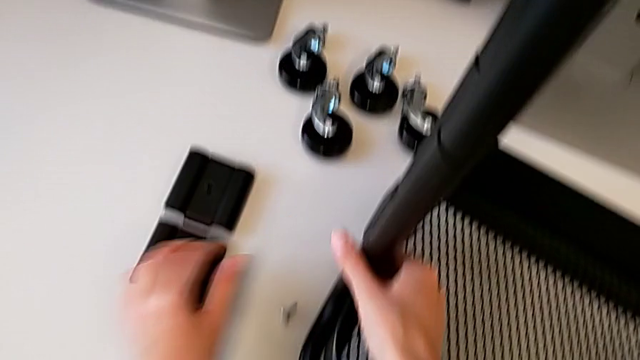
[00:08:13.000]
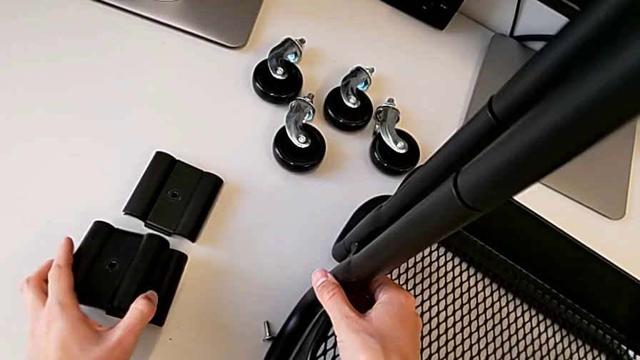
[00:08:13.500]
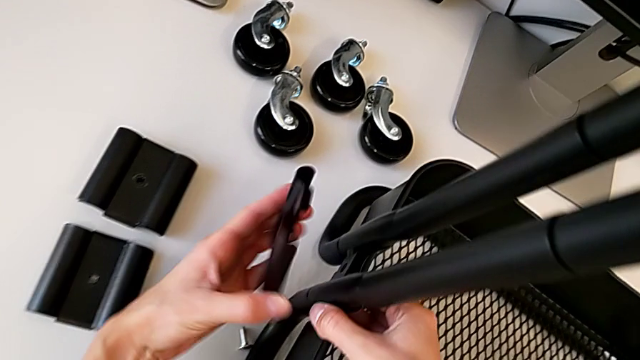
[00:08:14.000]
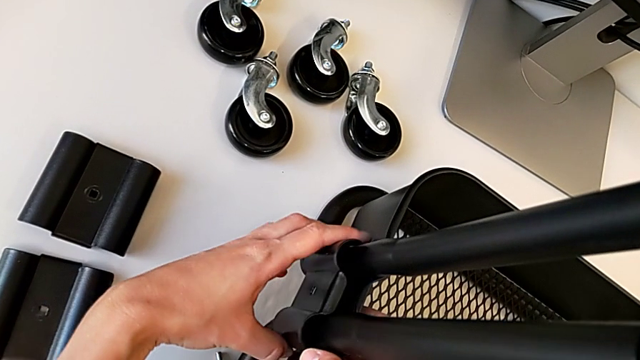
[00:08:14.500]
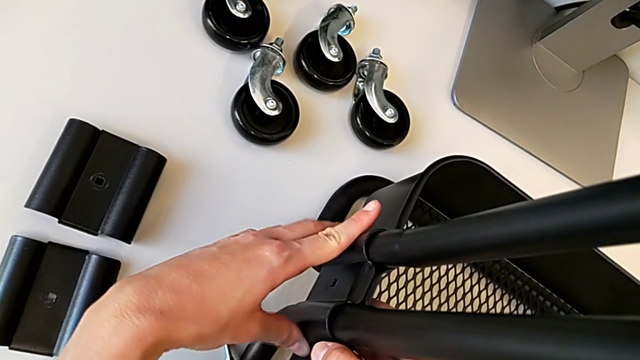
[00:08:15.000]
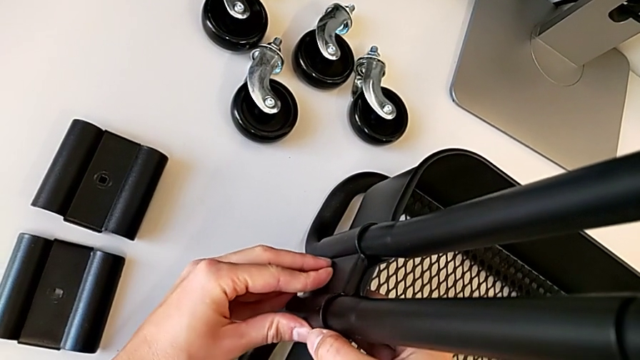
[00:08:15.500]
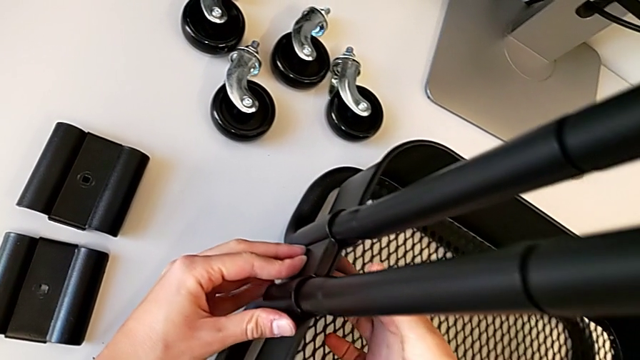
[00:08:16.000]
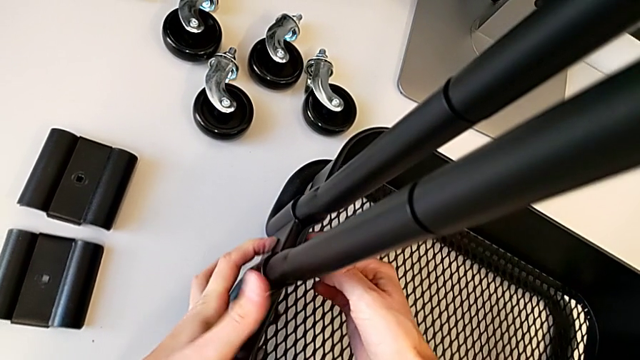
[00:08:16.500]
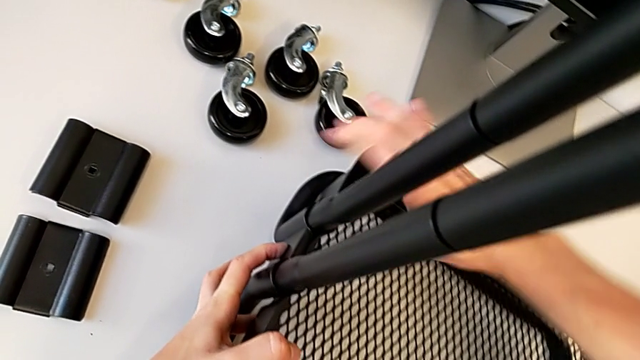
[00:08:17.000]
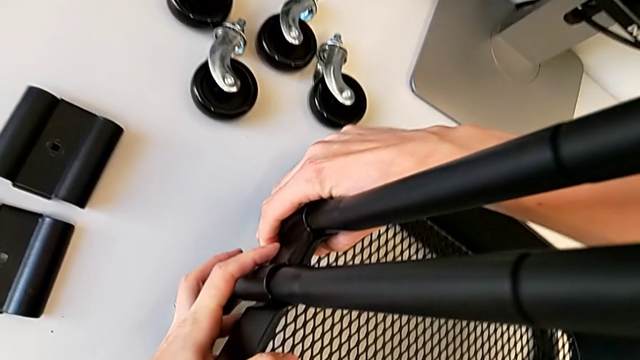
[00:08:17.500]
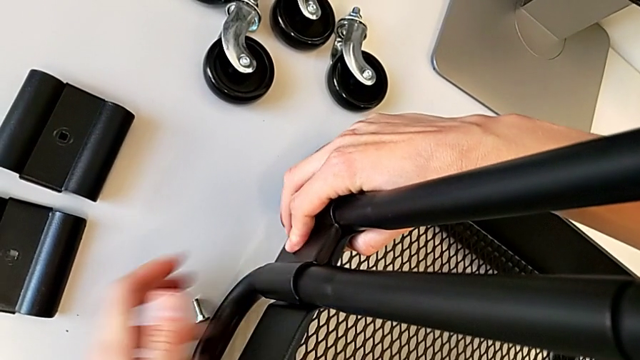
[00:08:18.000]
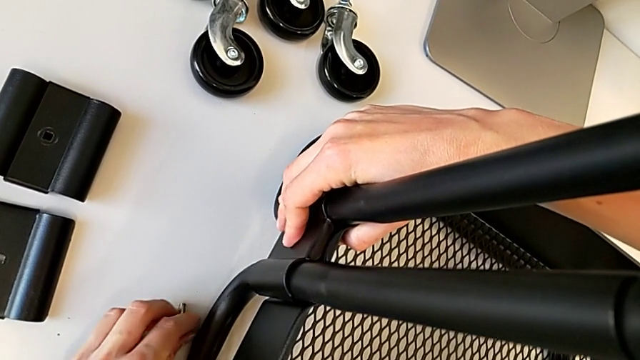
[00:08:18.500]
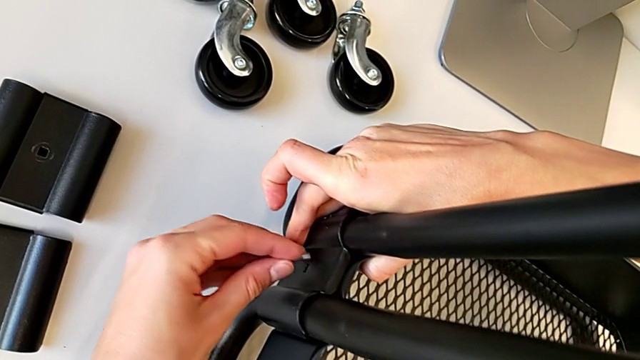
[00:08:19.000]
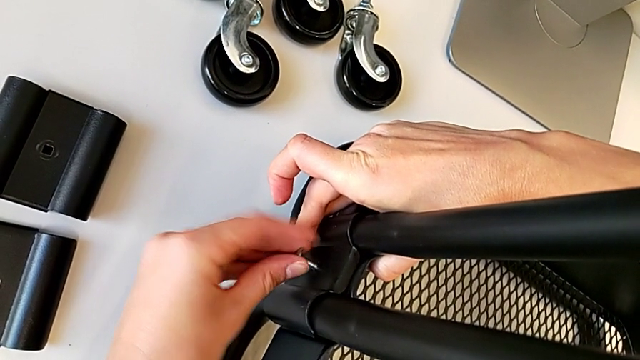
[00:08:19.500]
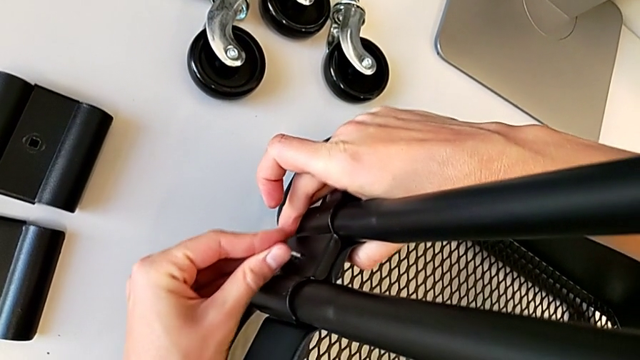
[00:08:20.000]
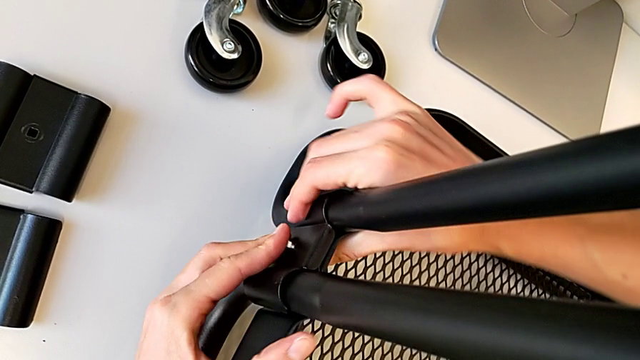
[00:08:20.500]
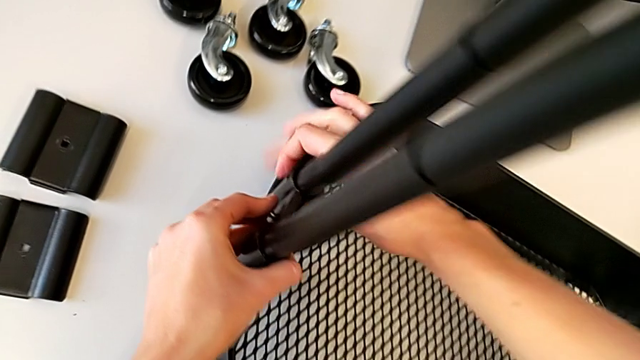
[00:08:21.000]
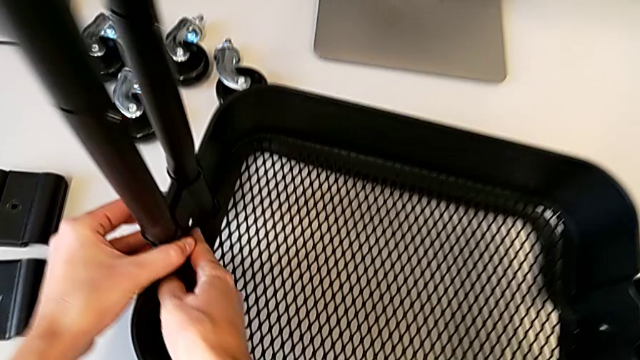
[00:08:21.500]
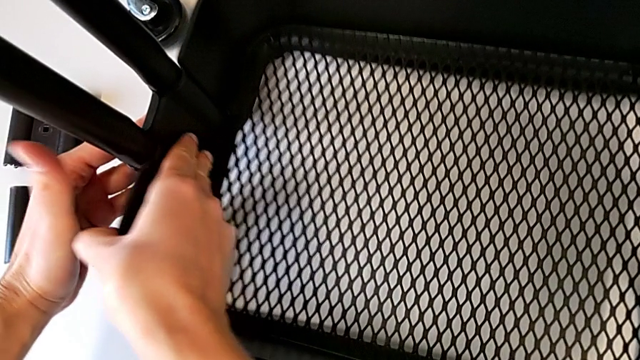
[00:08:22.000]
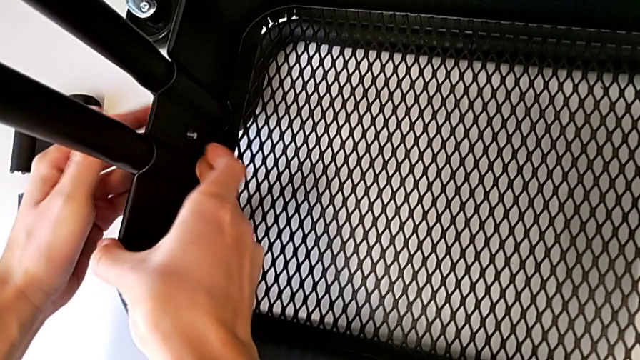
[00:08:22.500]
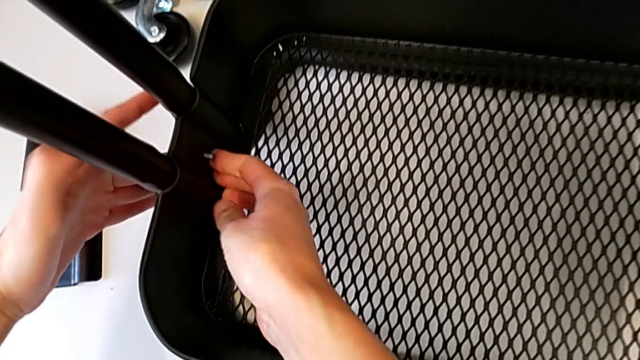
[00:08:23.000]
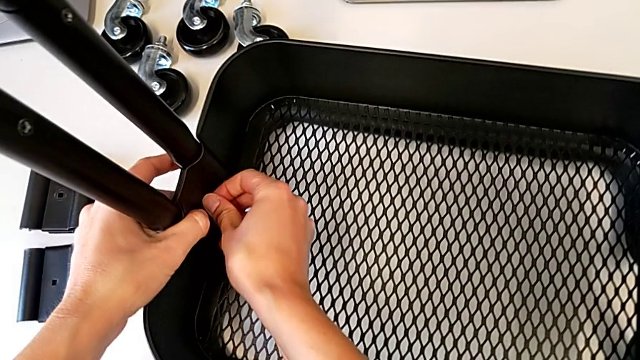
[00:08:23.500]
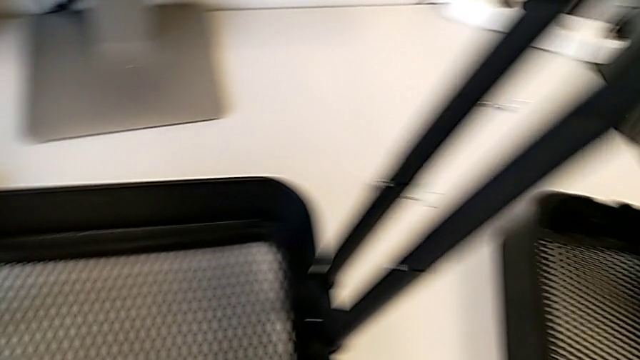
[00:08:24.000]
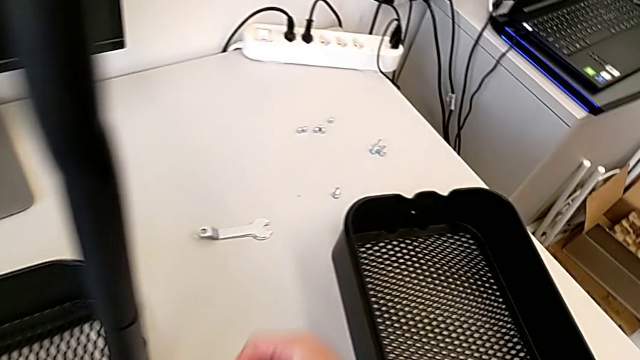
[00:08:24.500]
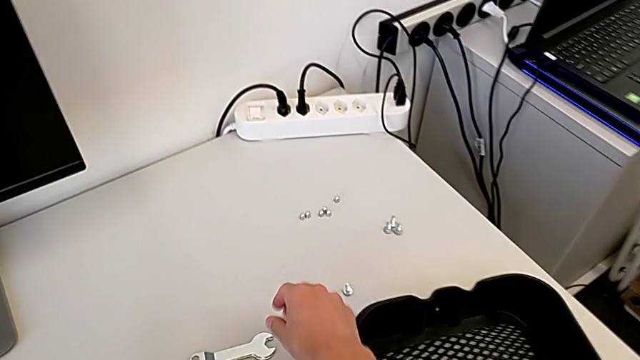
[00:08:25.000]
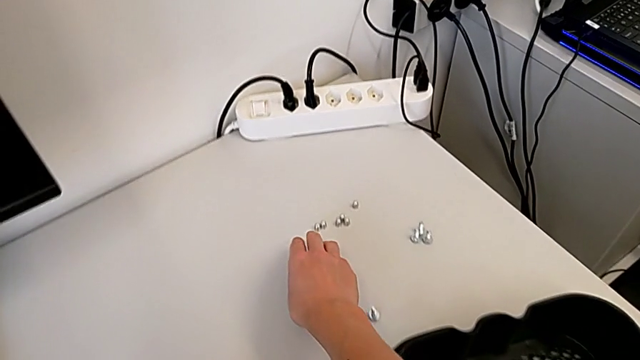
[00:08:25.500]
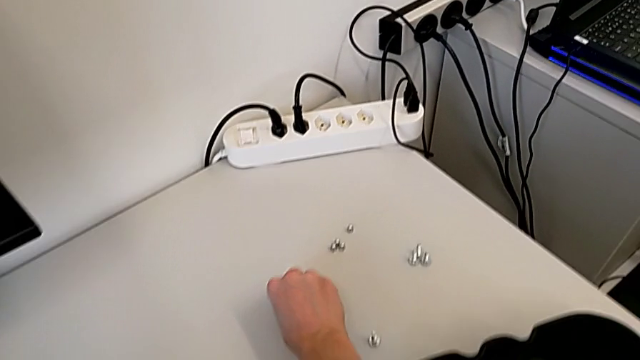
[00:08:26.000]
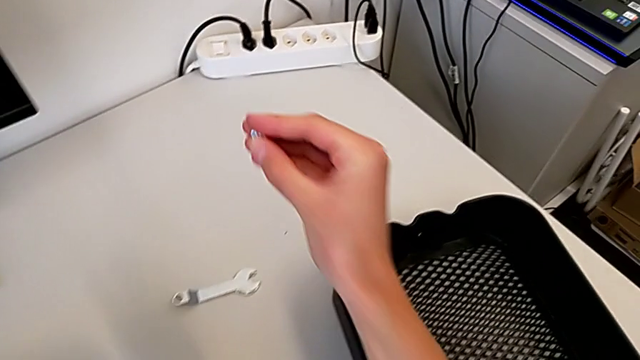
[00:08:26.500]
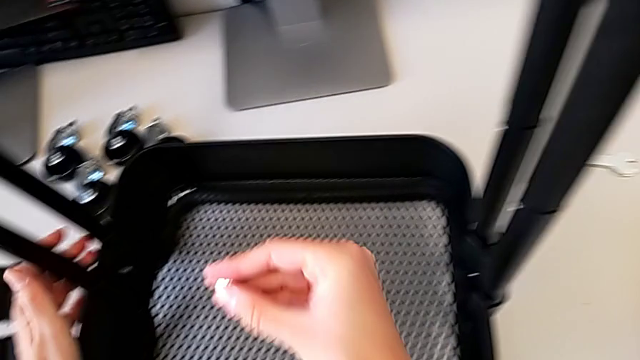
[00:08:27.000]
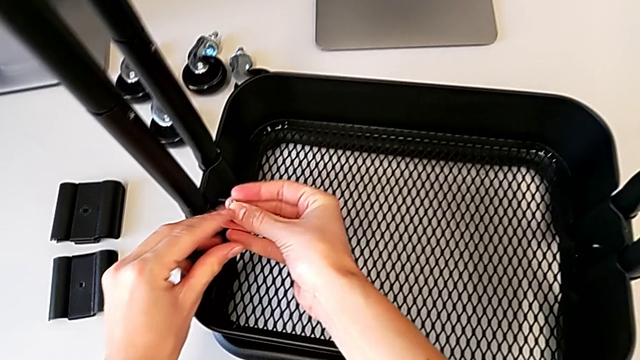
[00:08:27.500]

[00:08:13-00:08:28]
The camera wearer is attaching a hexagon cap nut on both sides of the bottom tray. They grab the second bracket, align it, grab the bolt, insert the second bolt and grab the first hexagon cap nut.

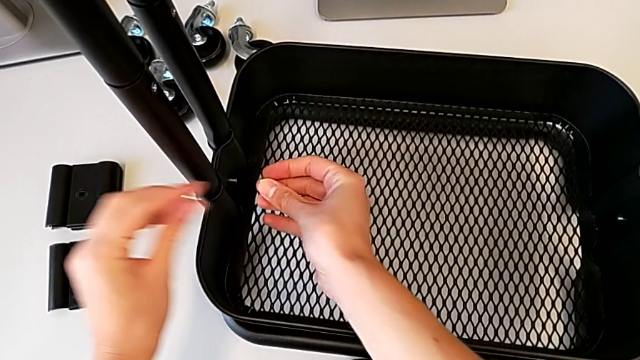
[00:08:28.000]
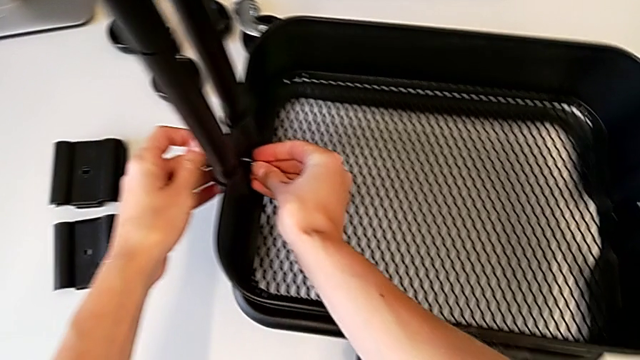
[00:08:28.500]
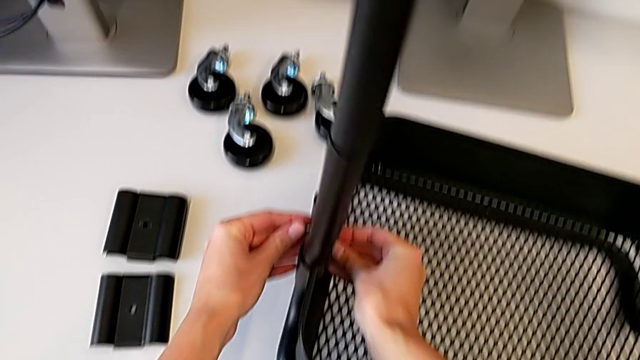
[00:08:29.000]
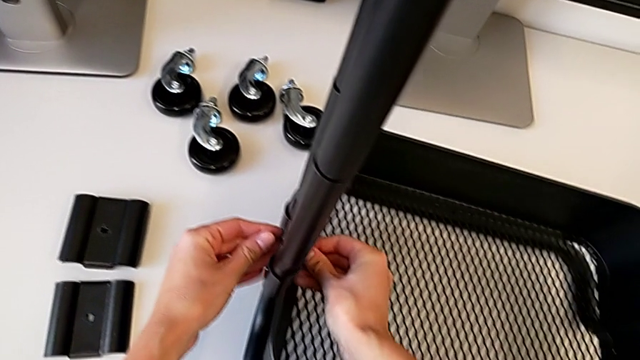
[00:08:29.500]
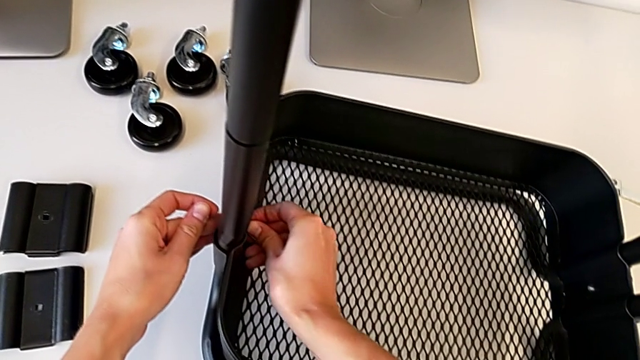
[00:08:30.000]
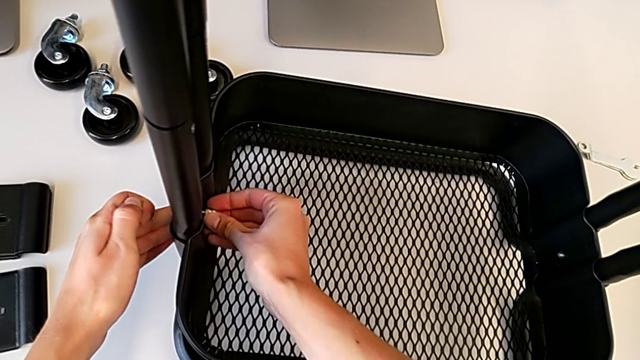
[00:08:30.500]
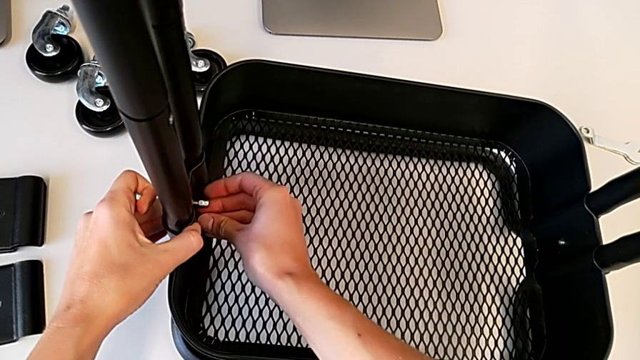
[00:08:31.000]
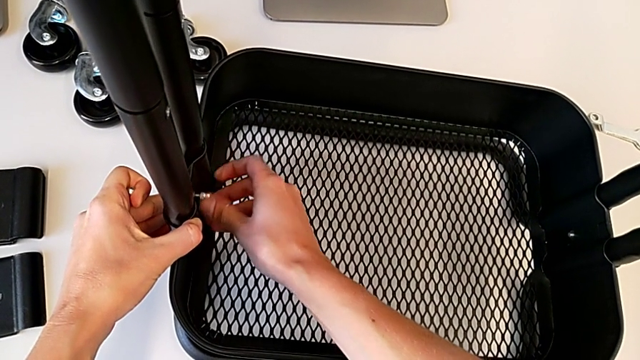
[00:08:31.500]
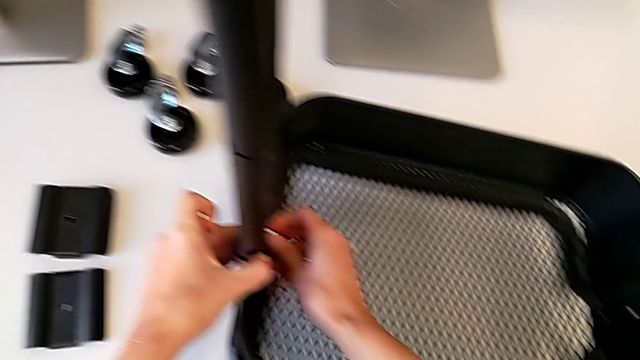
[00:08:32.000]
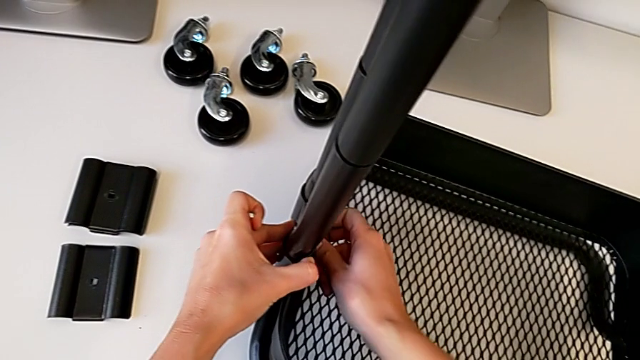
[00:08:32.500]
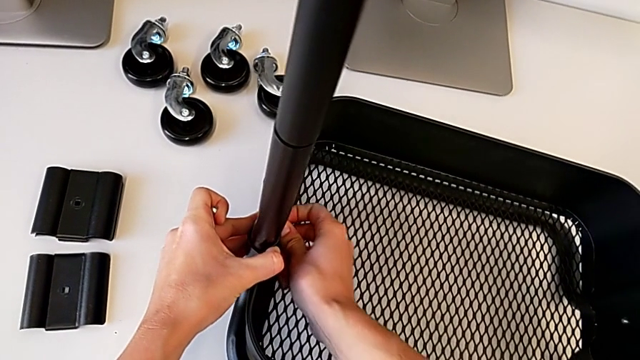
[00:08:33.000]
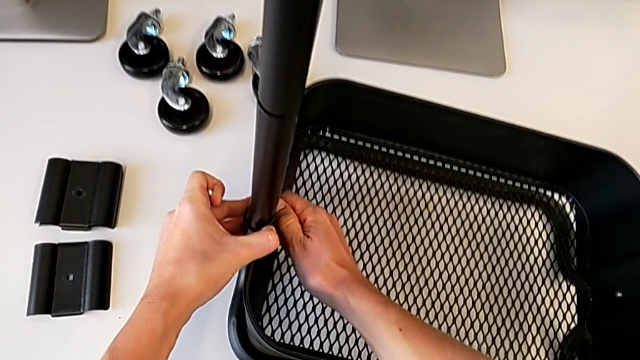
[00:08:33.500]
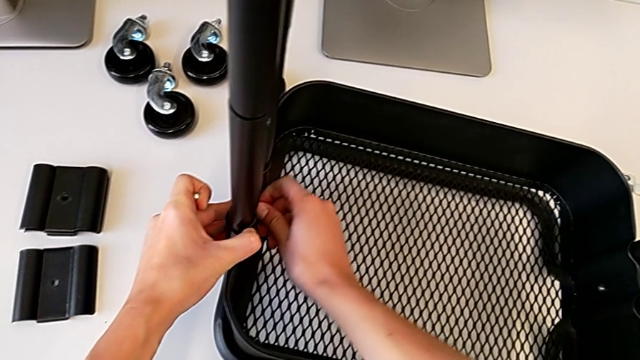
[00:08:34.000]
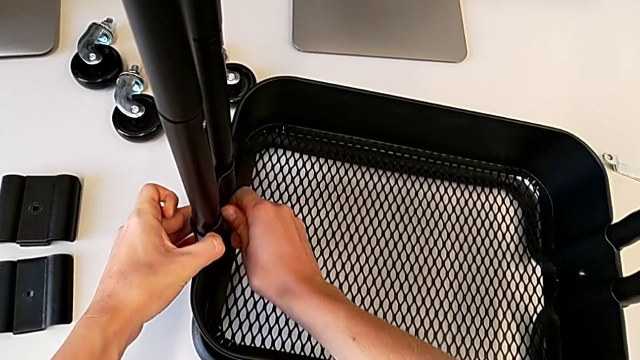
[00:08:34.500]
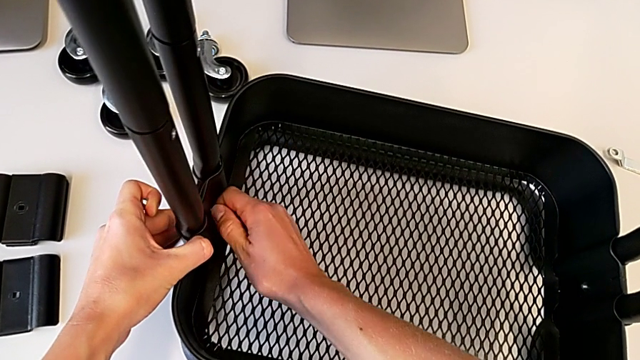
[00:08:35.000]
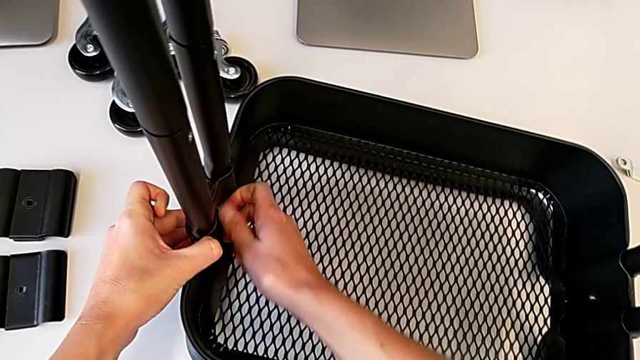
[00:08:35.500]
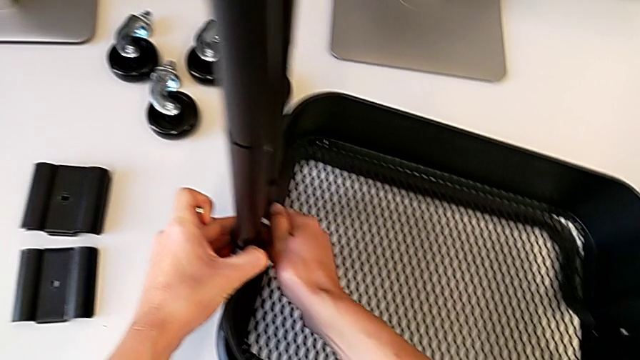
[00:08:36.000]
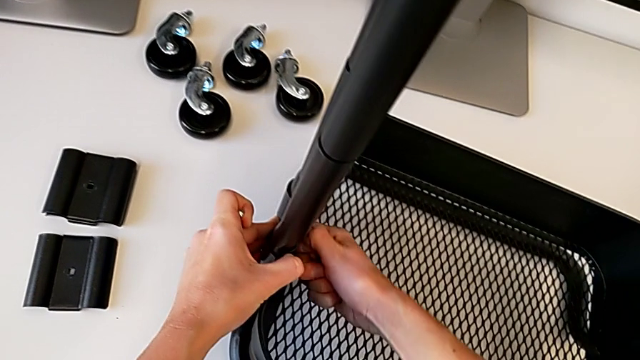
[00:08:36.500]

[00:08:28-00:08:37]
The camera wearer is attaching a hexagon cap nut on both sides of the bottom tray. They insert the first hexagon cap nut and begin to screw it.
